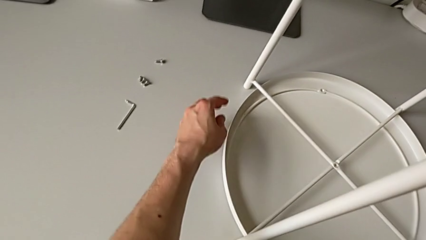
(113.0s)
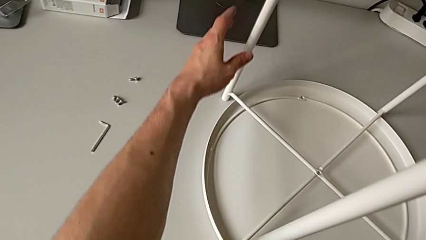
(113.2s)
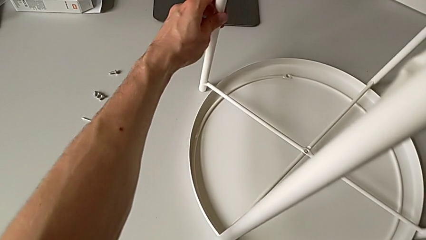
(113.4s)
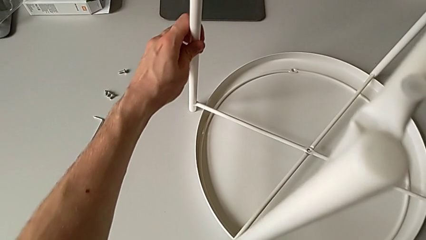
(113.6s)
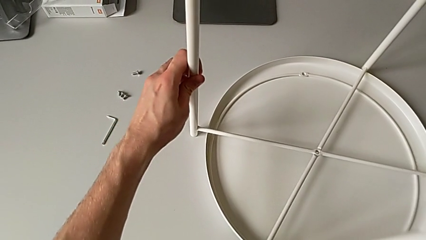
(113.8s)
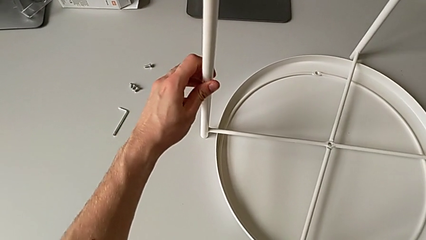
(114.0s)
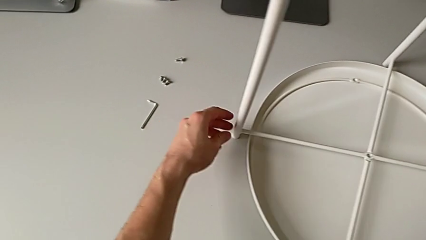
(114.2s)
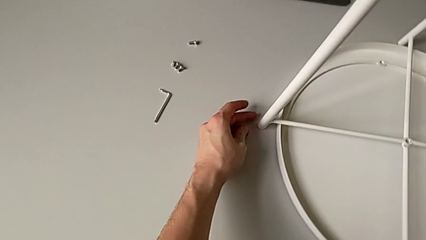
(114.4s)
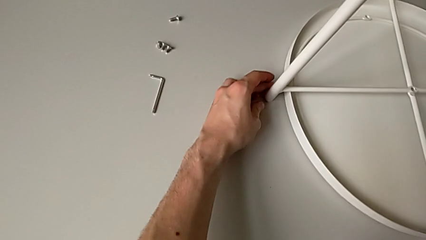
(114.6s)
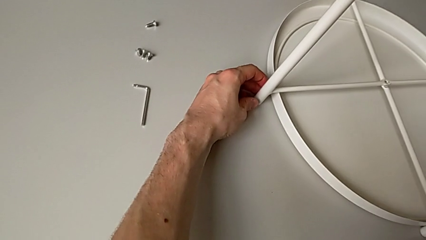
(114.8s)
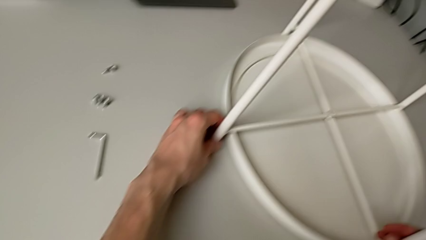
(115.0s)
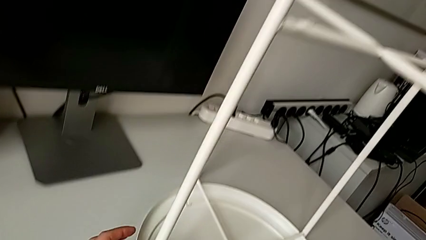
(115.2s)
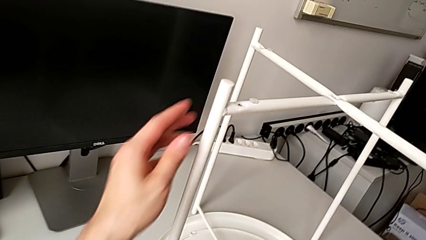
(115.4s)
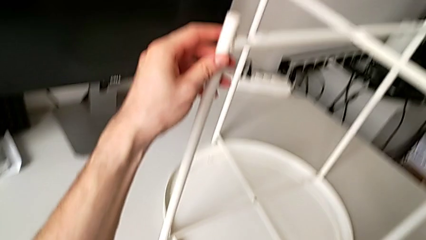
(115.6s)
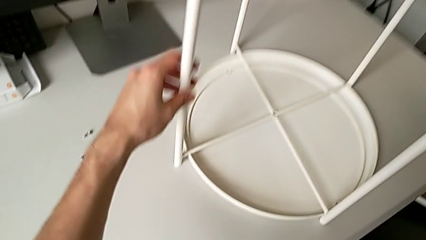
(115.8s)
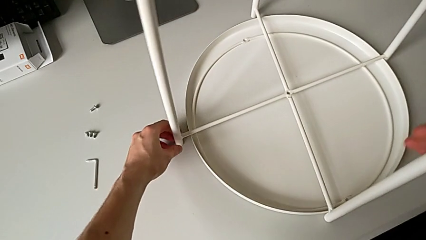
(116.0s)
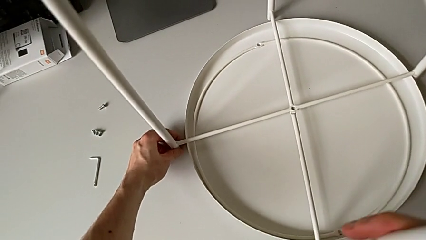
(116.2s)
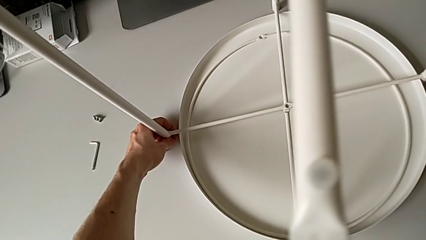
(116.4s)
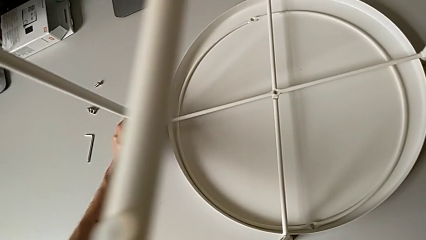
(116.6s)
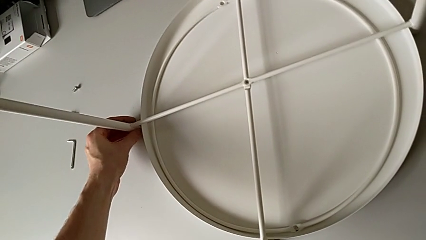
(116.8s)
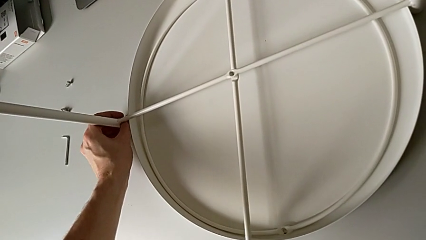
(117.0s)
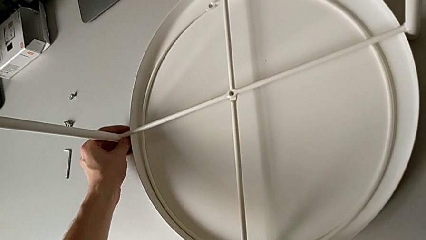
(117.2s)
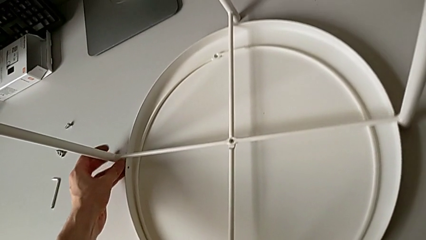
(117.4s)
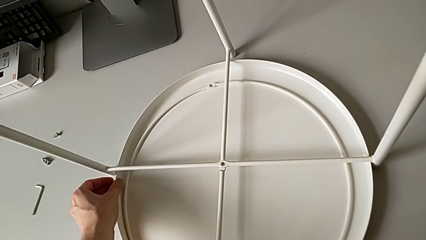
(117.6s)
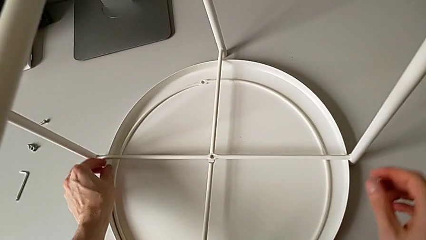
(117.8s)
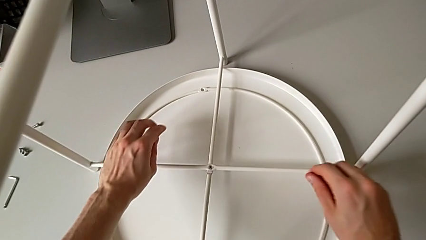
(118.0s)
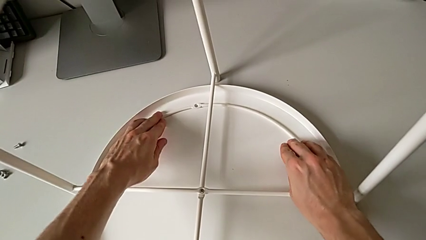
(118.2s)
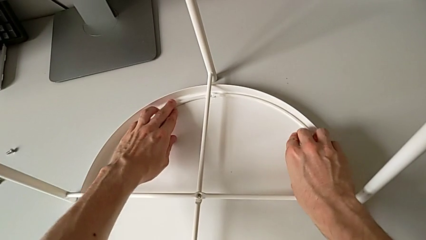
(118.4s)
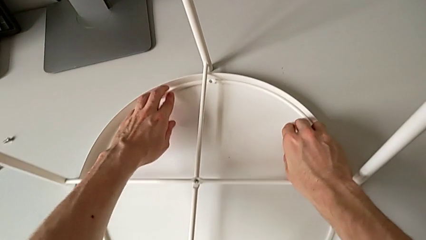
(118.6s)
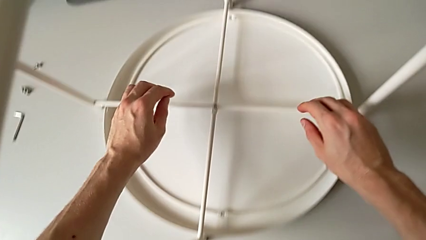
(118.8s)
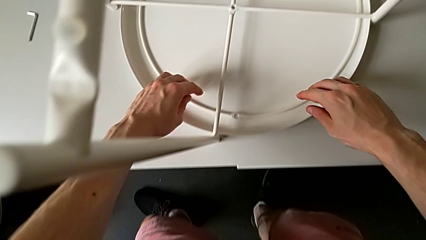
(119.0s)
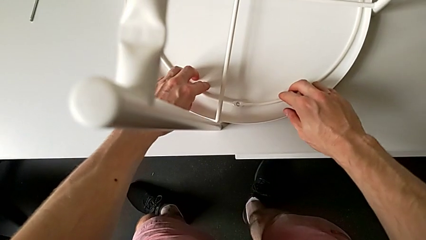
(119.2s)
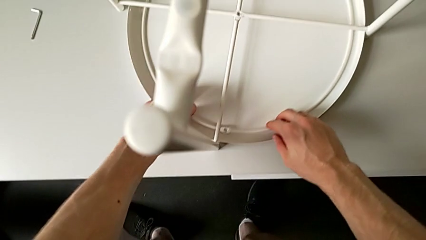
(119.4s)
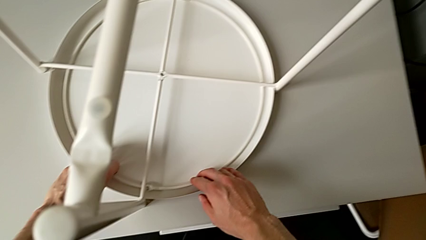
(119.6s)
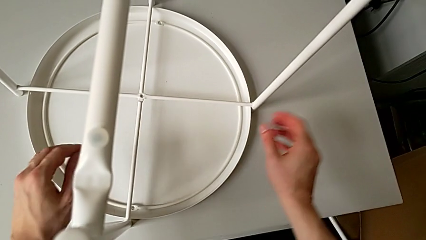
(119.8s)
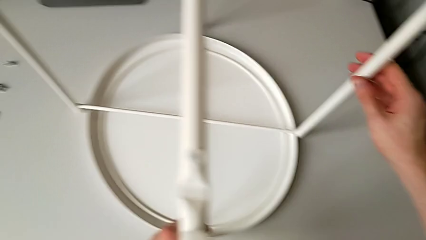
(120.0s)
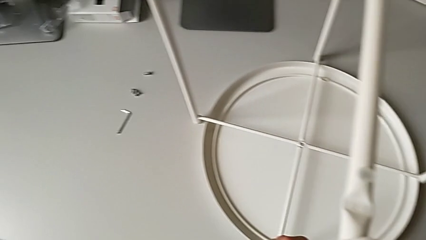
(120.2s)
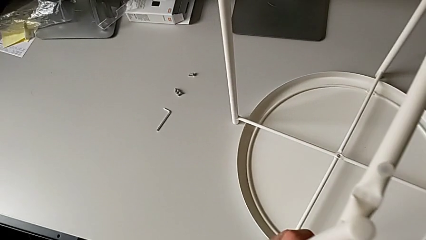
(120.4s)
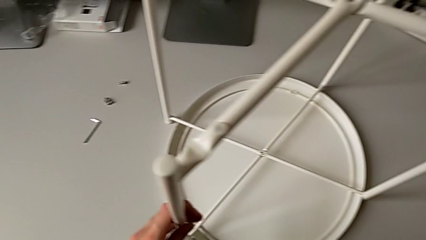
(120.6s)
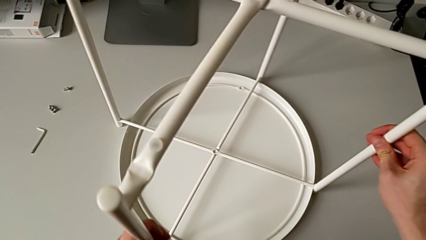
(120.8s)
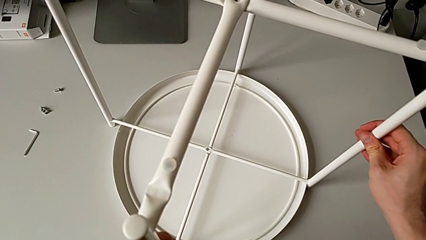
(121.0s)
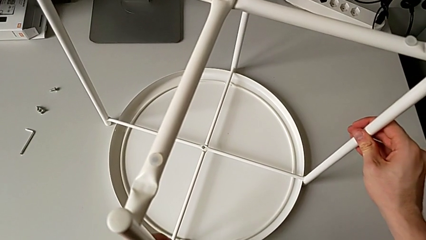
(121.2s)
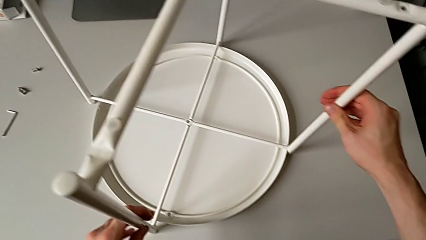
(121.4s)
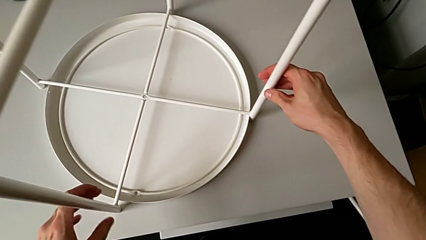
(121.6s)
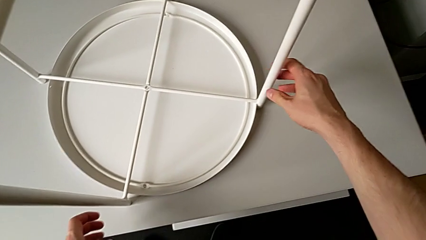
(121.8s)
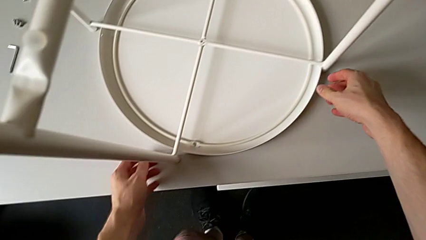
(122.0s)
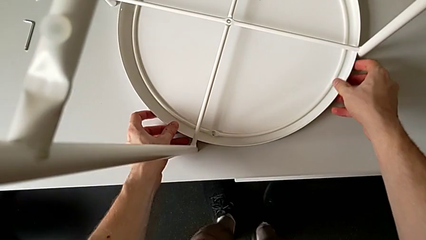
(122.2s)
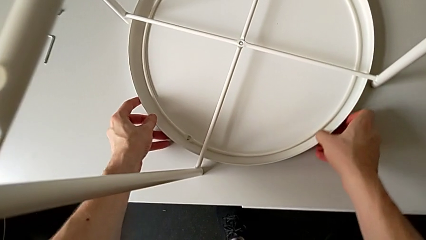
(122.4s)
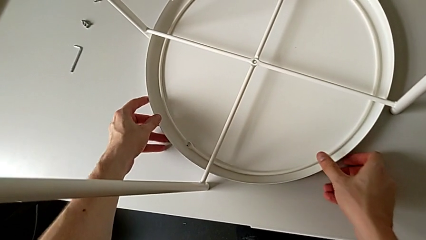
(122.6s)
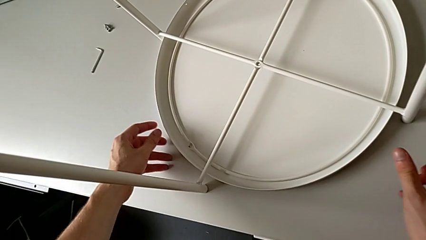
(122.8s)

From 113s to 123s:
The camera wearer is mounting the legs of the table. They slide the leg and inspect the tray table.

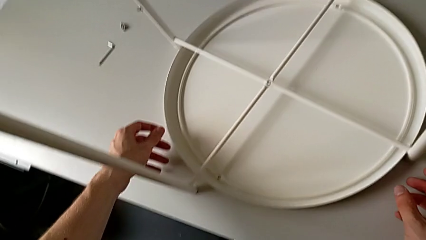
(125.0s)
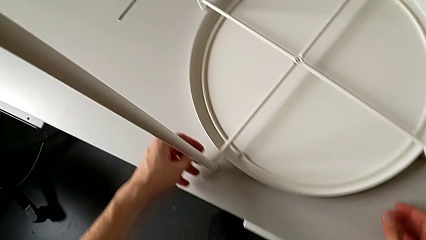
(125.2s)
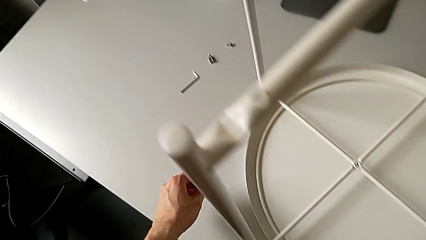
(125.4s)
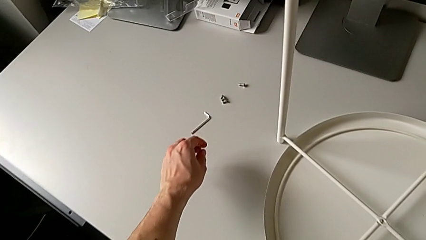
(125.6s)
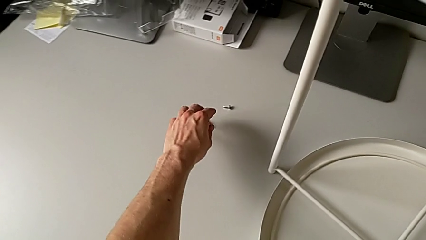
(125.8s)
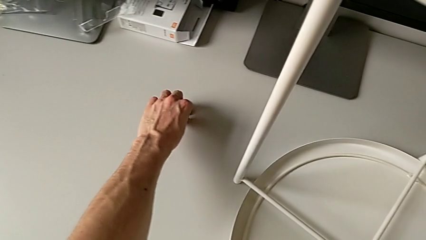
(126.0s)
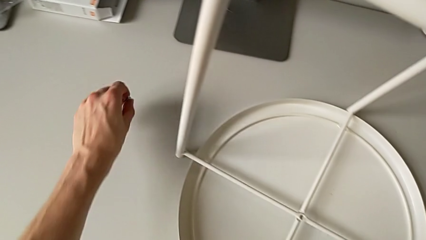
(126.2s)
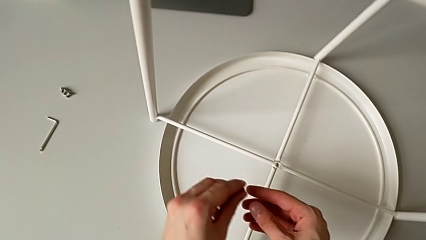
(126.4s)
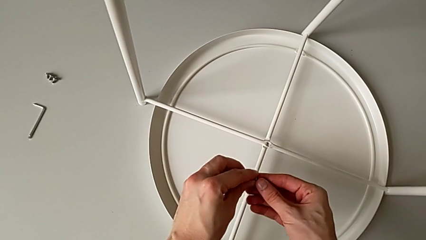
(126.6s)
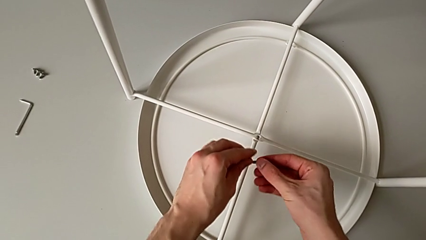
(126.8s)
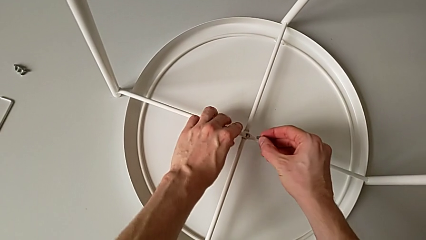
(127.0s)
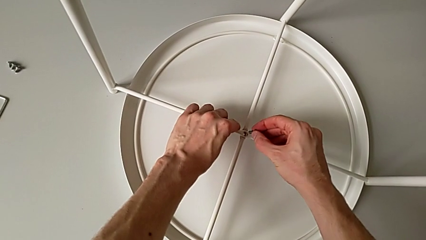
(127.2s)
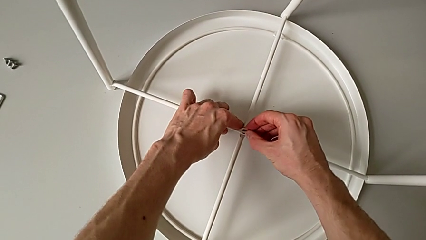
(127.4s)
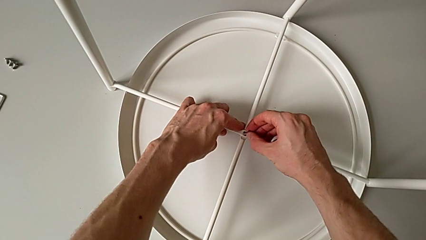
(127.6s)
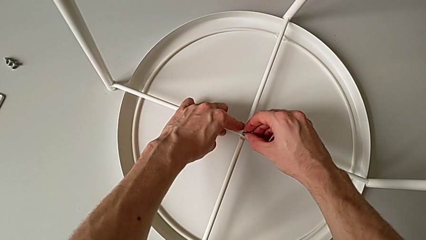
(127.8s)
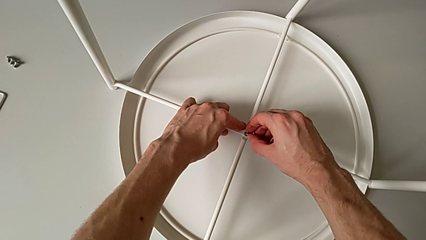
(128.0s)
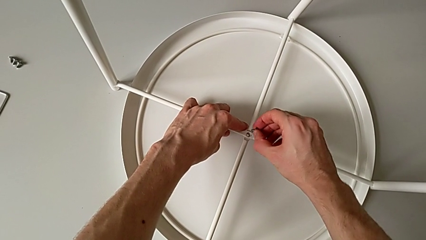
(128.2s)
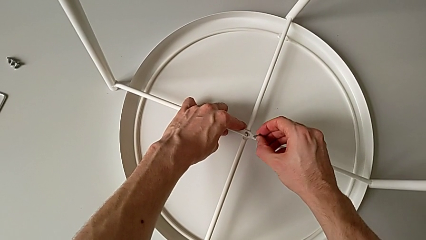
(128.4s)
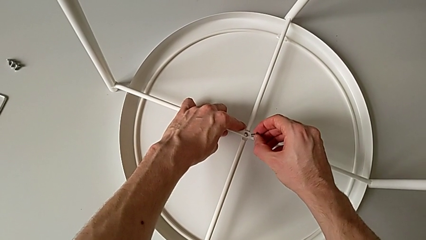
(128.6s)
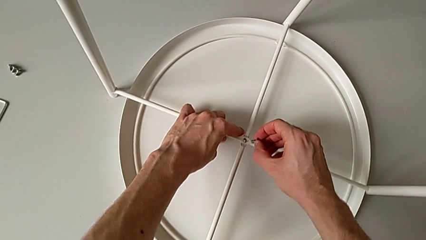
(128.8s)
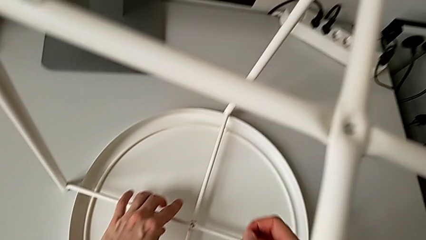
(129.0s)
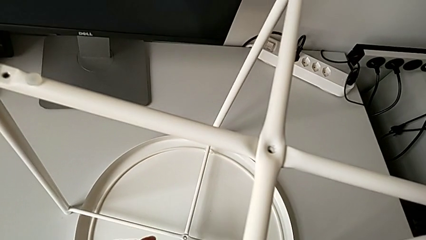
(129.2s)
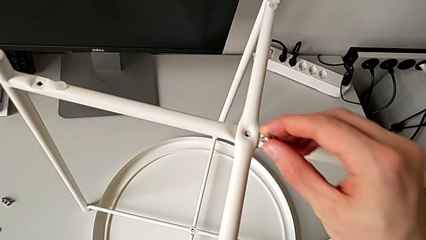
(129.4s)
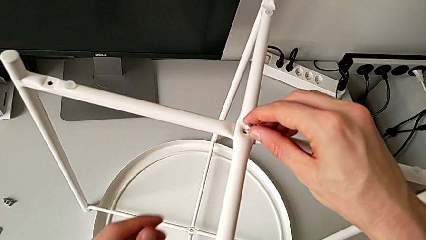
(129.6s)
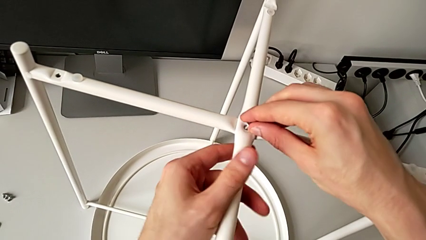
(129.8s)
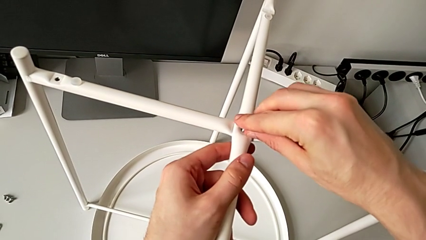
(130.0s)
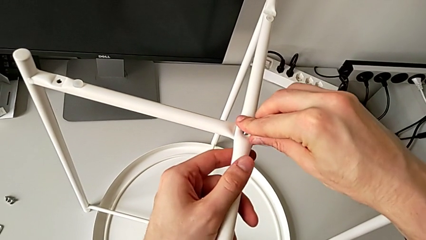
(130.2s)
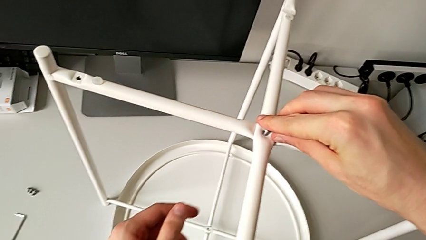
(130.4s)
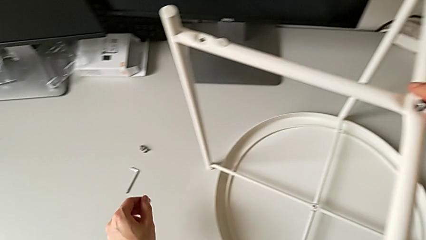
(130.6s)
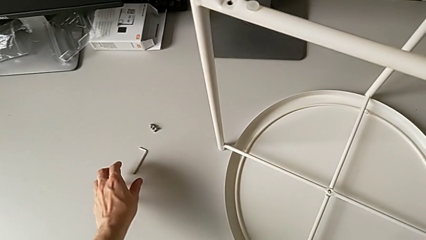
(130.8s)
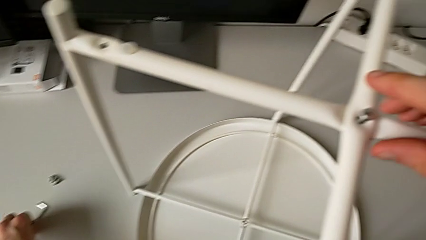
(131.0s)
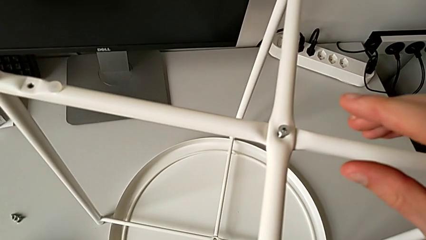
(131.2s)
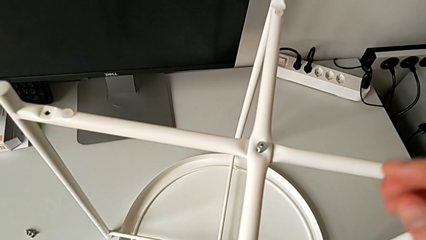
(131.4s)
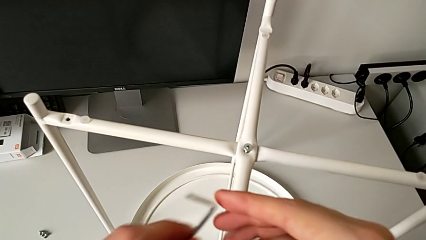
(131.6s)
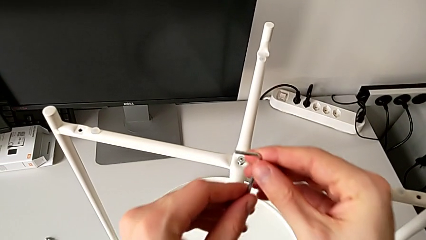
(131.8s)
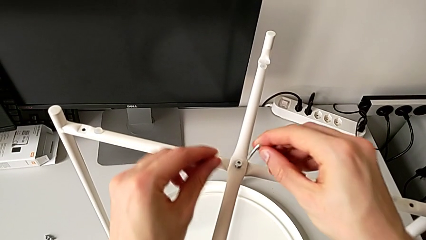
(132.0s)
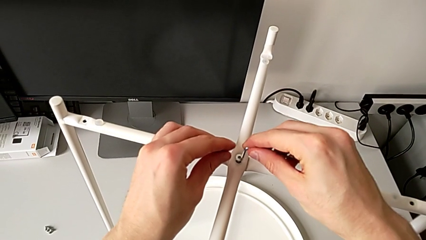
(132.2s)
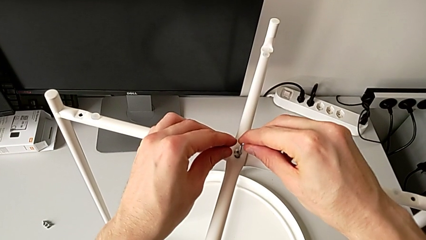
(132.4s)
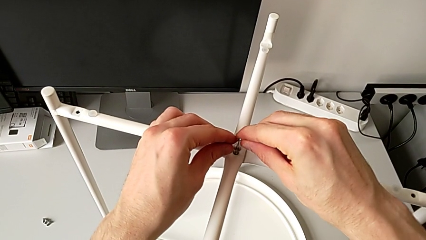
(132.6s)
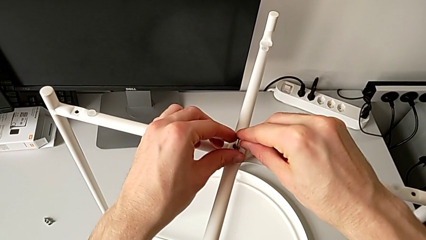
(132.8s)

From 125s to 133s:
The camera wearer is screwing the legs of the table. They grab the hex socket head, wrongly approach the bottom leg, approaching the wrong slot, and insert the hex socket head in the wrong slot, hold it, disassemble it, approach the top leg, insert the hex socket head, grab the Allen wrench, rotate it and insert it.
